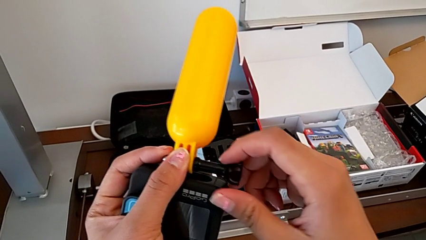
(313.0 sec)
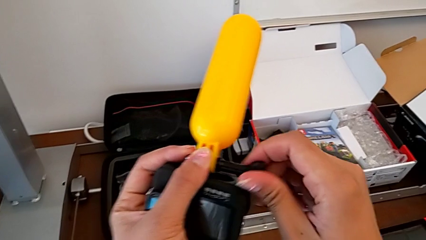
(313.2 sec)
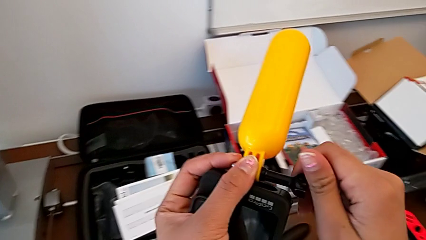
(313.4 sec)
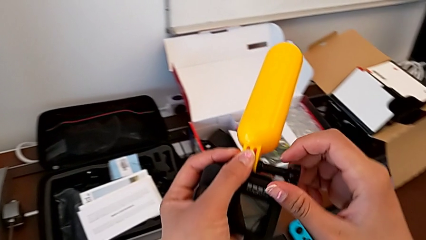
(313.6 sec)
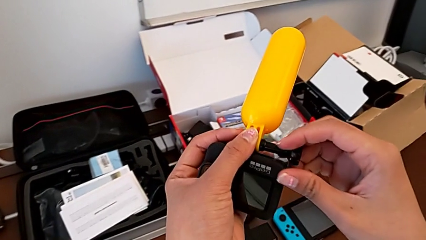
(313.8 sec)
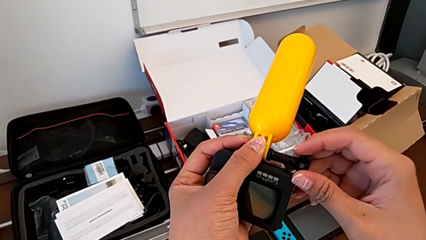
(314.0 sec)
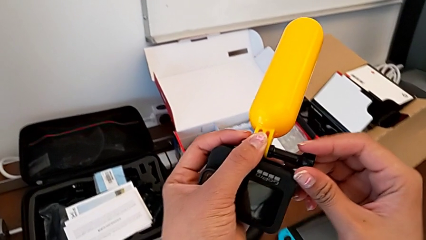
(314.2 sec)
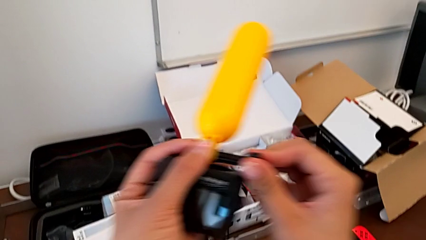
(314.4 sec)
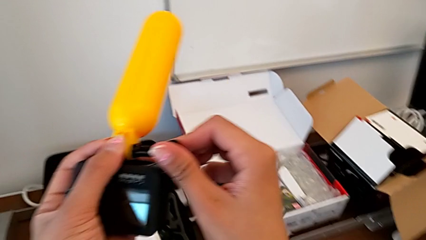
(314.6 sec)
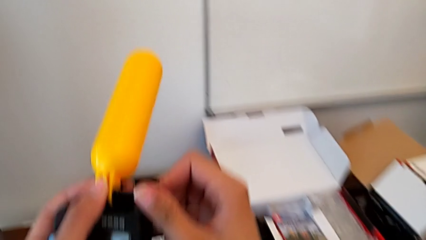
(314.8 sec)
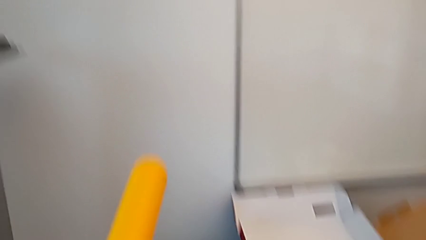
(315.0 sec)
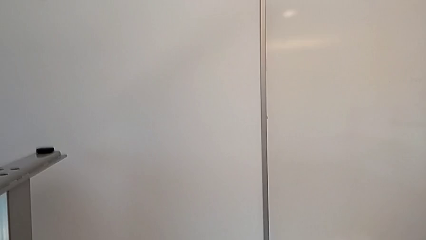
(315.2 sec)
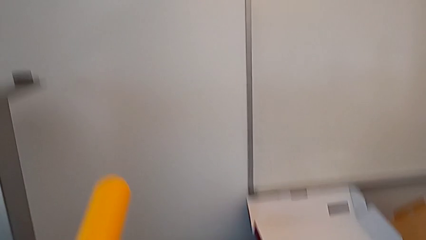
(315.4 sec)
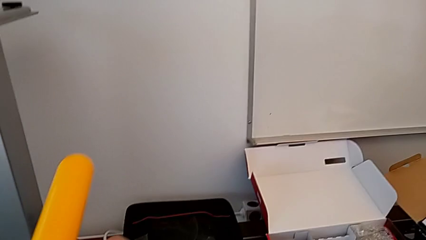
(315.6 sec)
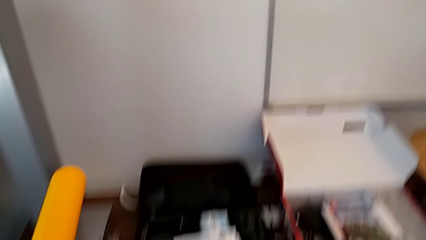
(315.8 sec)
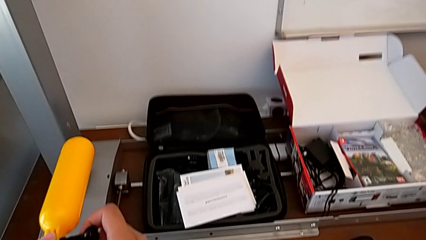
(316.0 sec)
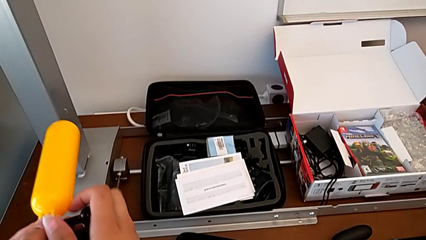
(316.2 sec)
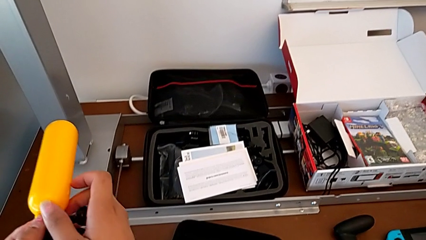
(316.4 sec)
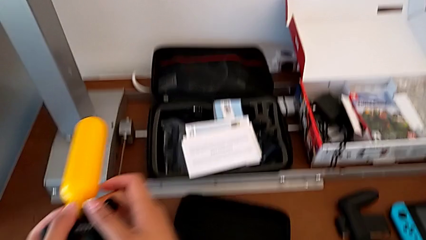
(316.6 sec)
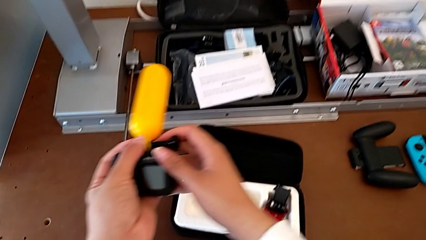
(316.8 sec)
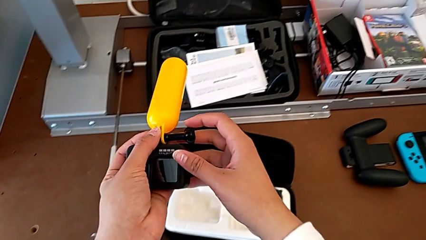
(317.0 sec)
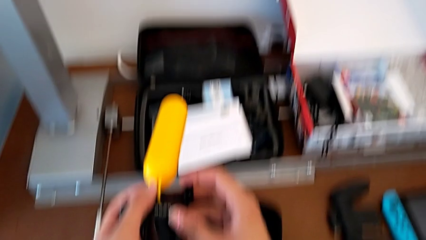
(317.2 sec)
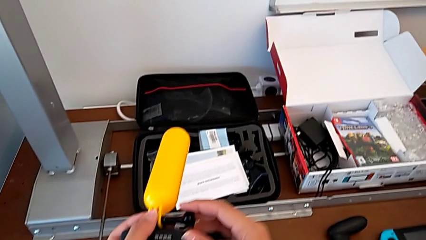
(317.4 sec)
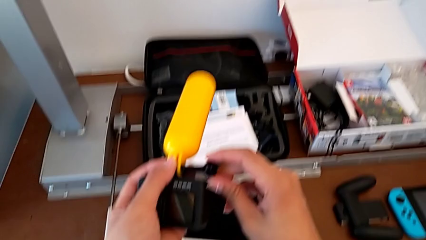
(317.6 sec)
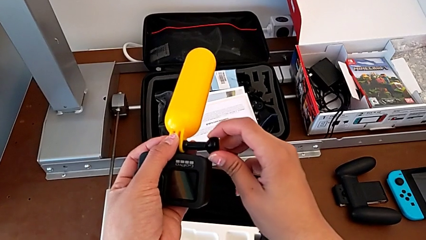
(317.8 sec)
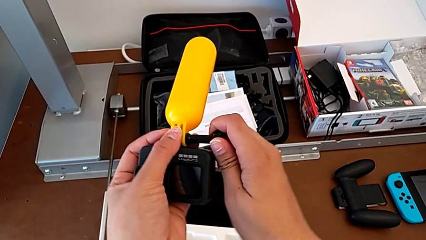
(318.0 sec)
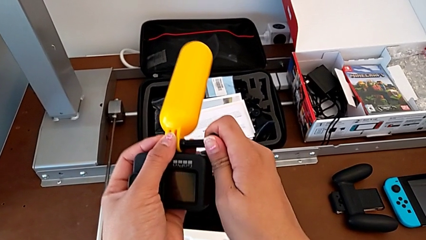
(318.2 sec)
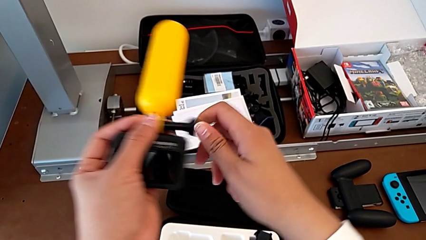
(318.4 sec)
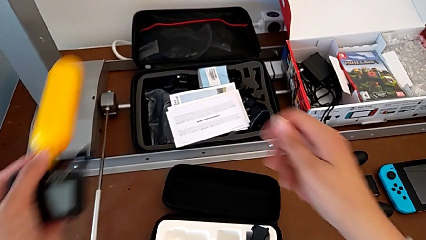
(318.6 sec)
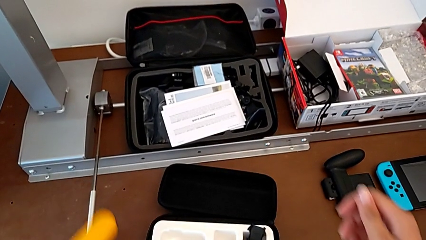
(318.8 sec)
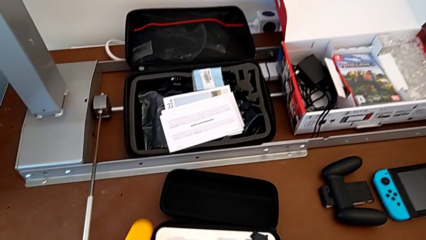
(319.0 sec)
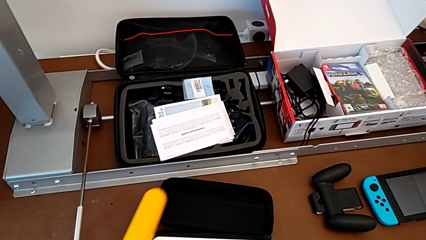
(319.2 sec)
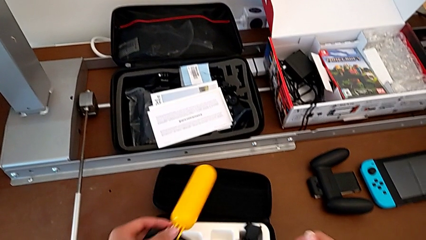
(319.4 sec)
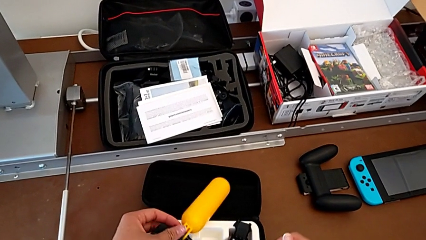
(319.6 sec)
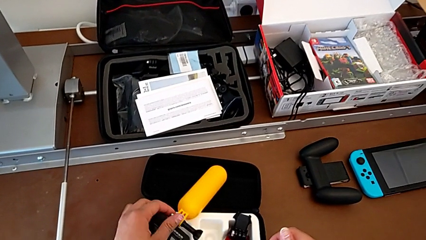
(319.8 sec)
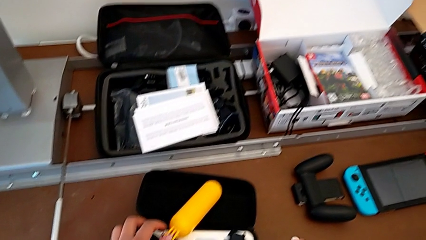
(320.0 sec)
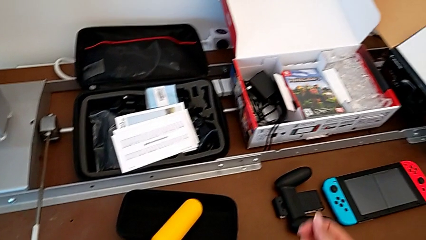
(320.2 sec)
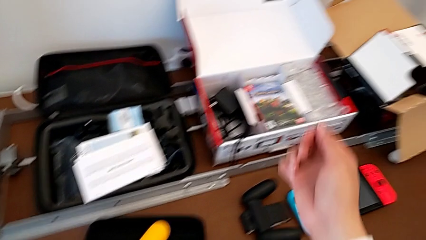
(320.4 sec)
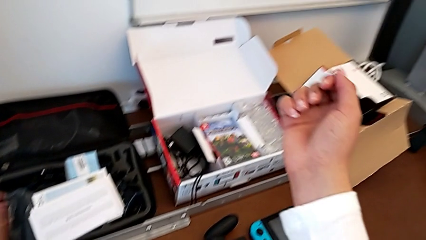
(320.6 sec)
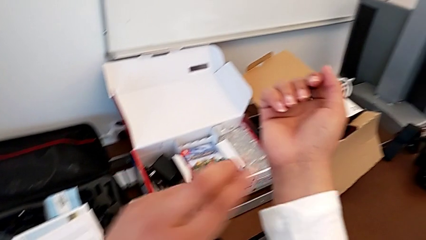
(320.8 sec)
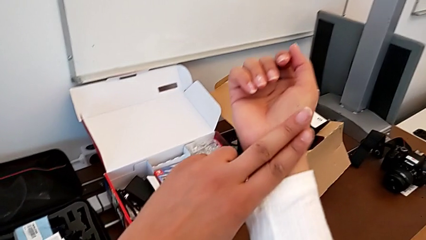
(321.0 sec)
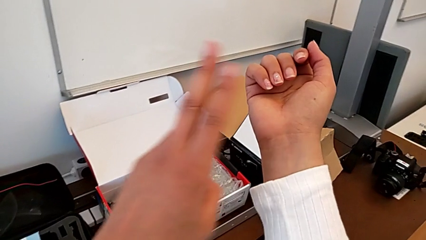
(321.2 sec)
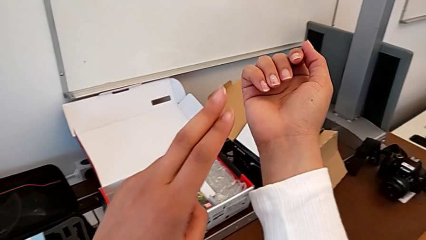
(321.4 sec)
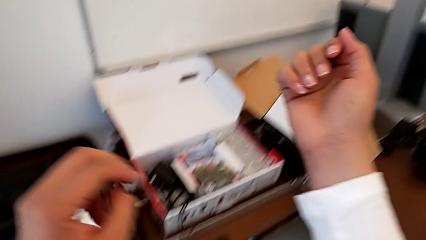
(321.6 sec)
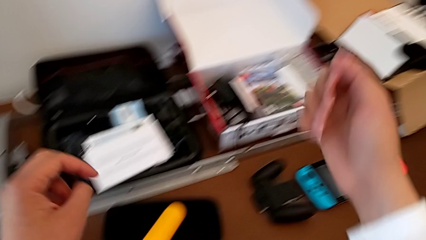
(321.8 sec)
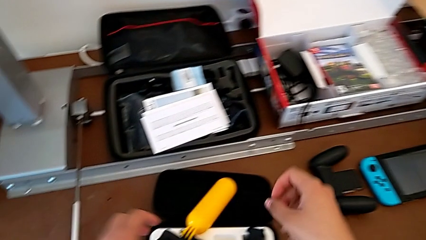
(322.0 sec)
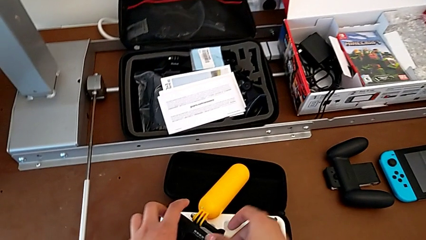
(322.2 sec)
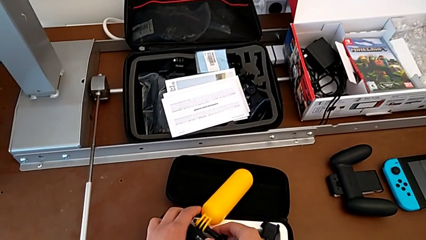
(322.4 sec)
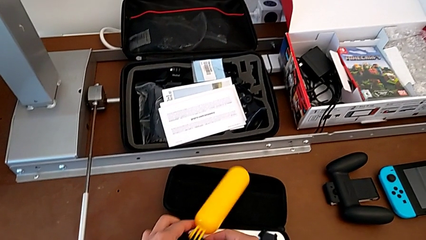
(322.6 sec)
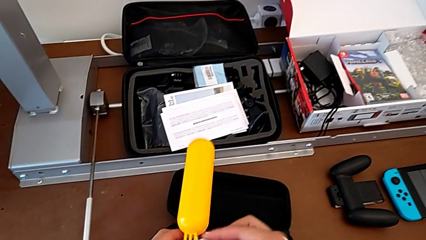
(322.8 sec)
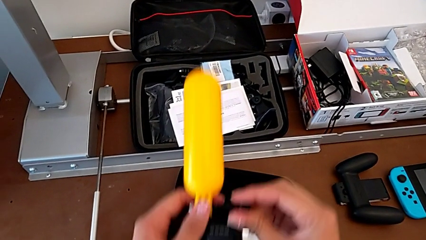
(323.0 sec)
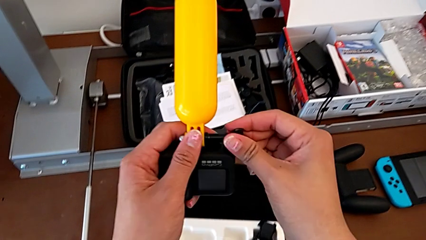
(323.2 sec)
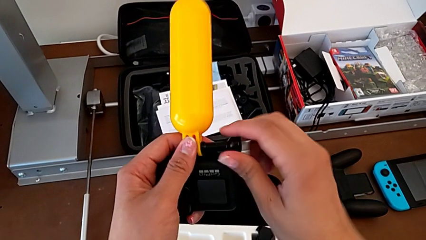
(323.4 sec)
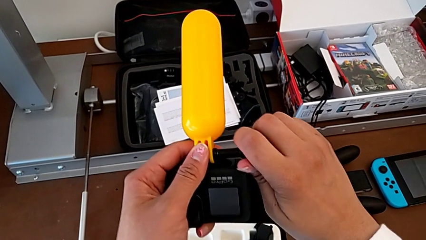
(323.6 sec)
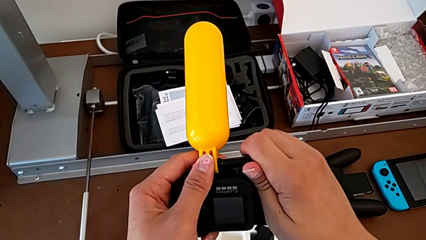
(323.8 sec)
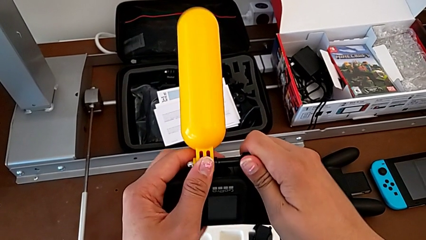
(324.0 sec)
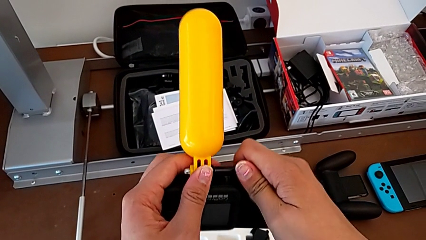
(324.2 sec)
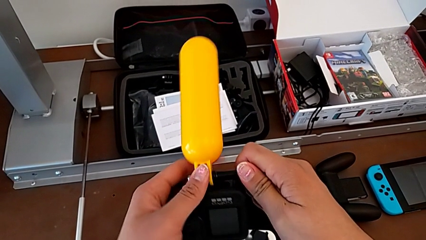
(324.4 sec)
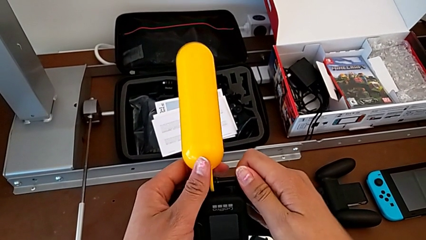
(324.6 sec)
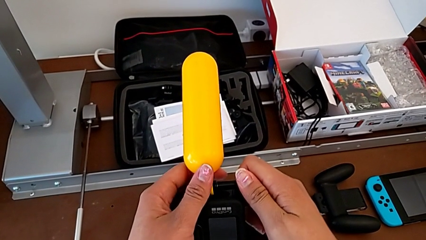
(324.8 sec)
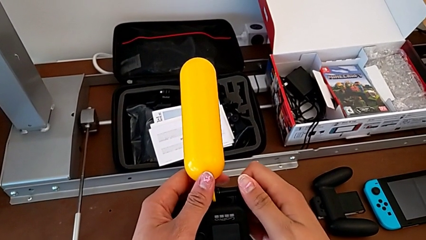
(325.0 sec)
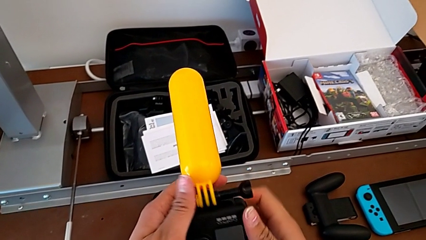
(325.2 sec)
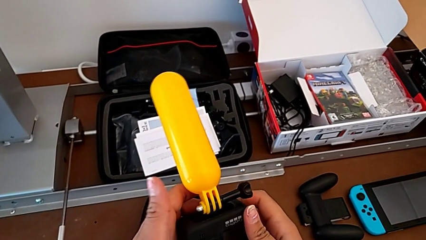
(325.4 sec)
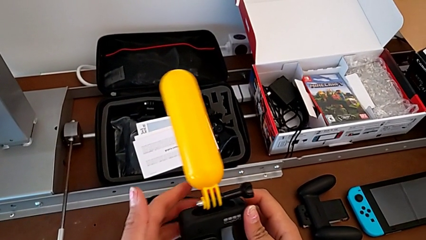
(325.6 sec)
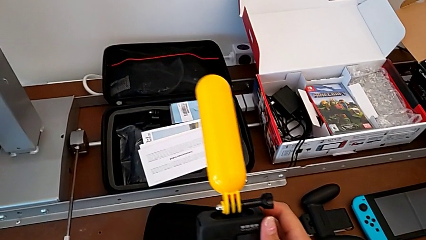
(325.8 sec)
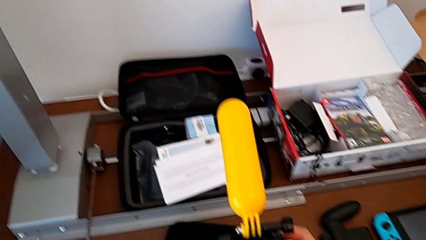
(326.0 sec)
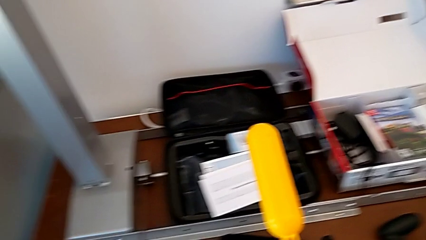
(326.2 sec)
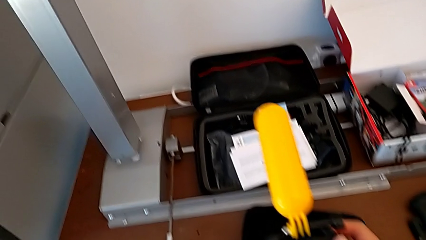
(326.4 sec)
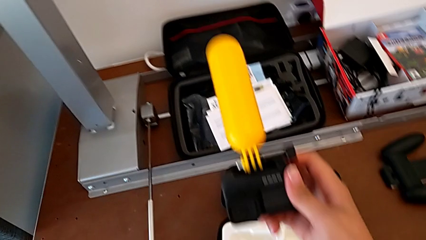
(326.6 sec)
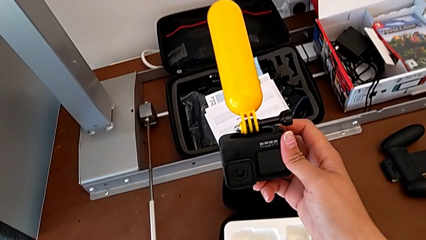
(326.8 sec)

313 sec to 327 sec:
The camera wearer is exchanging a strap for a handheld grip. They keep screwing the screw, place the GoPro, hold the GoPro, screw the screw and begin to hold the GoPro.

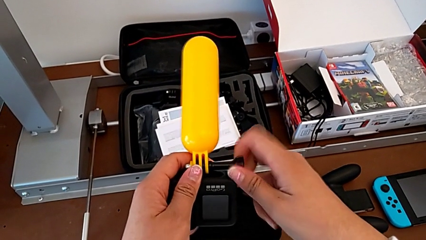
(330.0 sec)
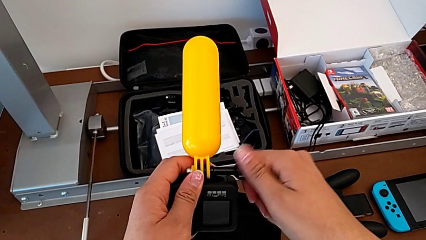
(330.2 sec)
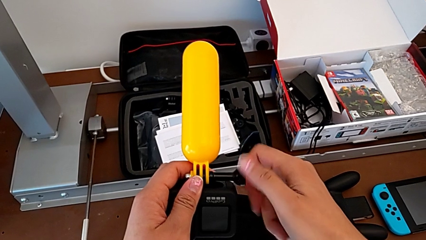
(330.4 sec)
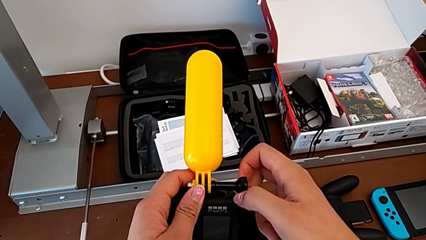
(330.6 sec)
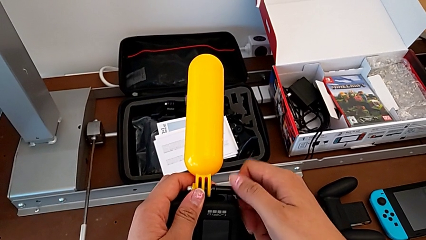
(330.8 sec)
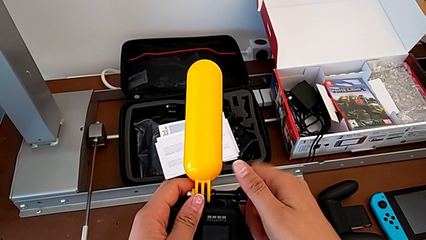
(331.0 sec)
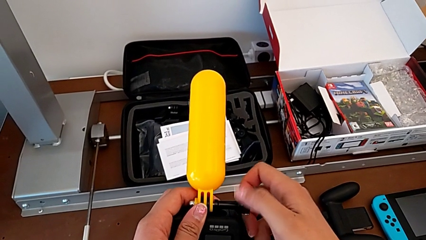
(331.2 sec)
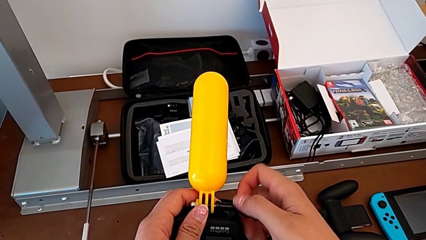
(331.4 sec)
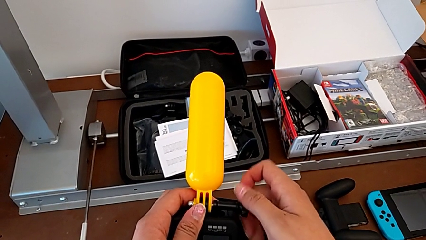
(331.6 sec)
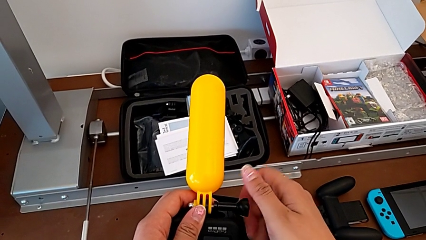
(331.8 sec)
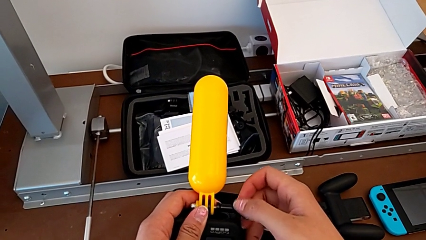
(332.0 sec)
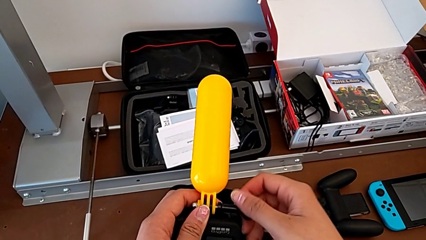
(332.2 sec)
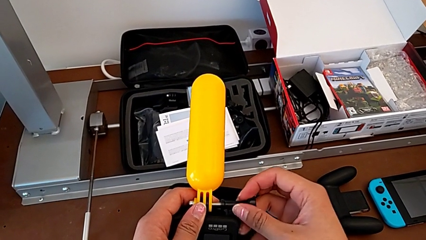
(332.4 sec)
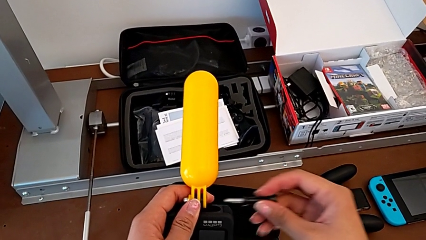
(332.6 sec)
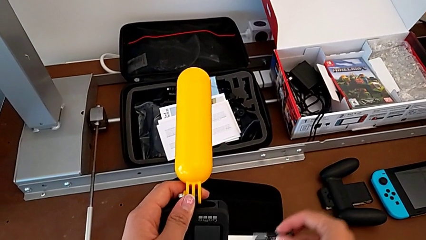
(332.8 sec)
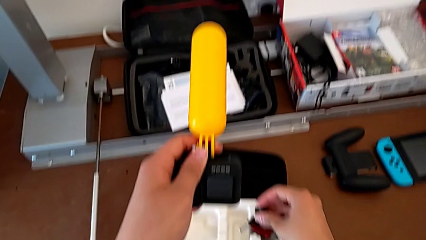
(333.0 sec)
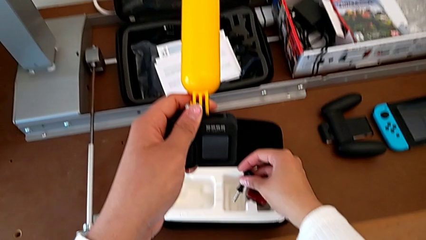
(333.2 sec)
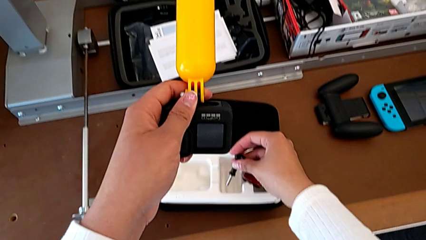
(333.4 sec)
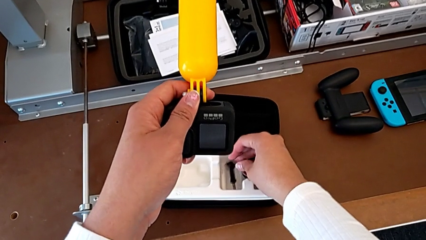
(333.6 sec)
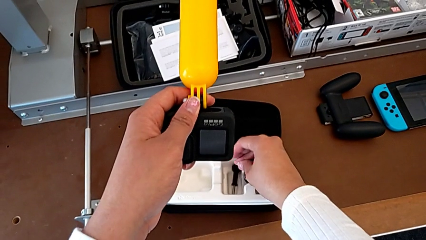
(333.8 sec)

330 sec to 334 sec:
The camera wearer is unscrewing the handheld grip. They unscrew the screw and place it.
